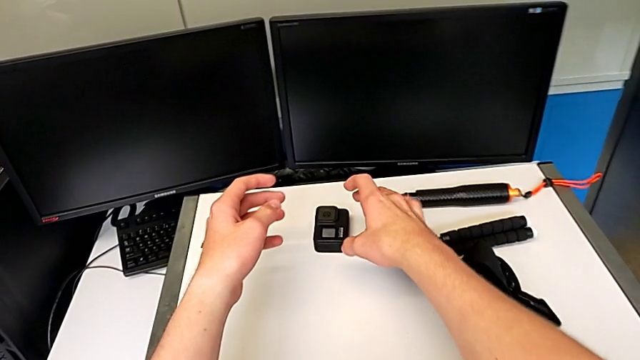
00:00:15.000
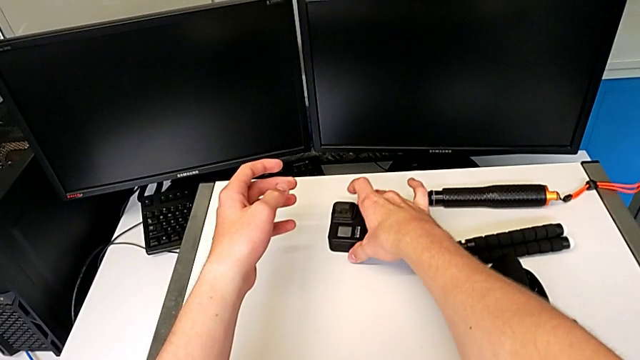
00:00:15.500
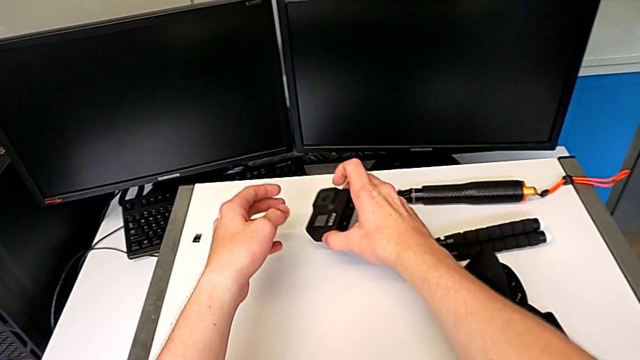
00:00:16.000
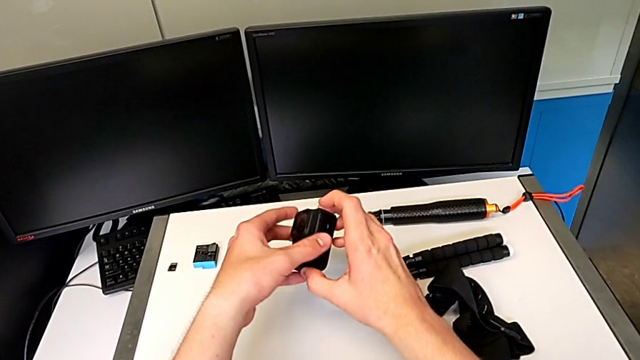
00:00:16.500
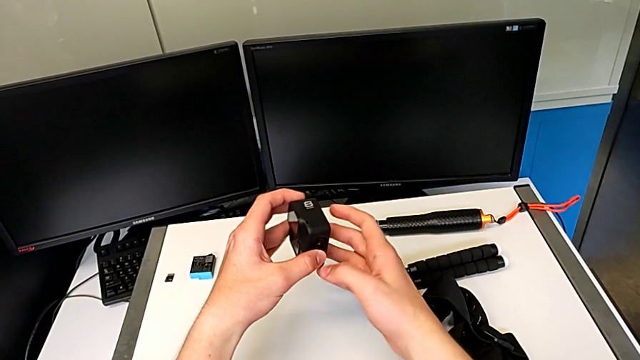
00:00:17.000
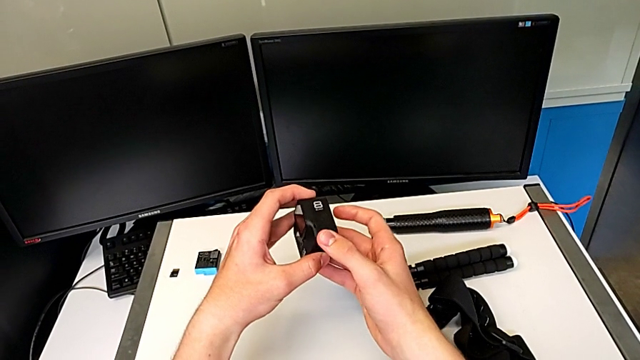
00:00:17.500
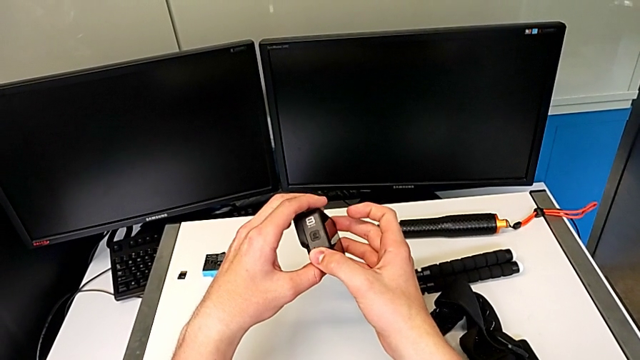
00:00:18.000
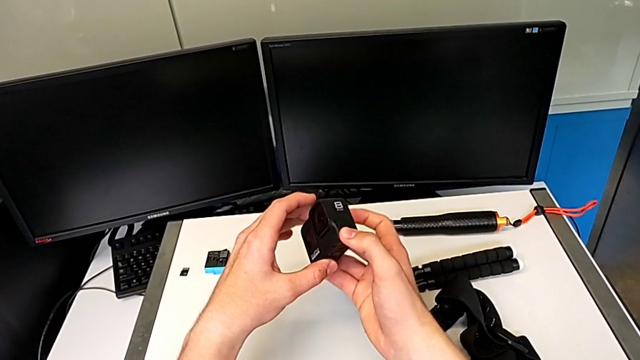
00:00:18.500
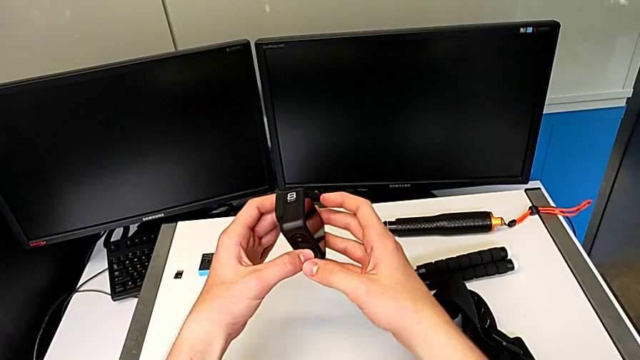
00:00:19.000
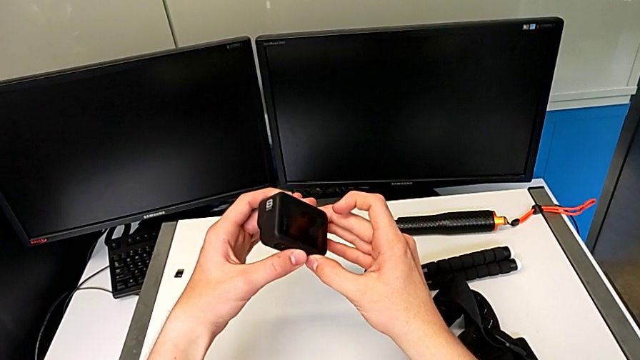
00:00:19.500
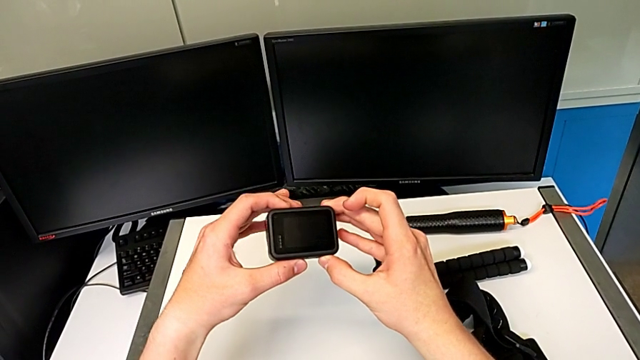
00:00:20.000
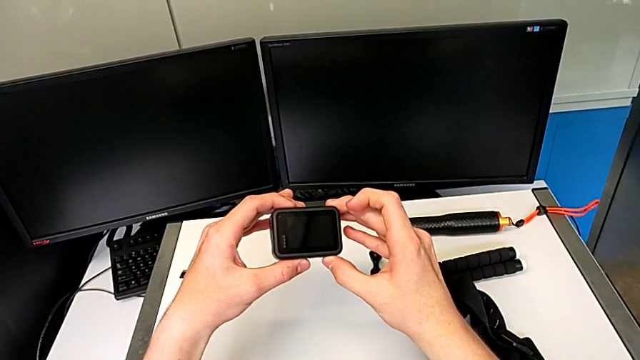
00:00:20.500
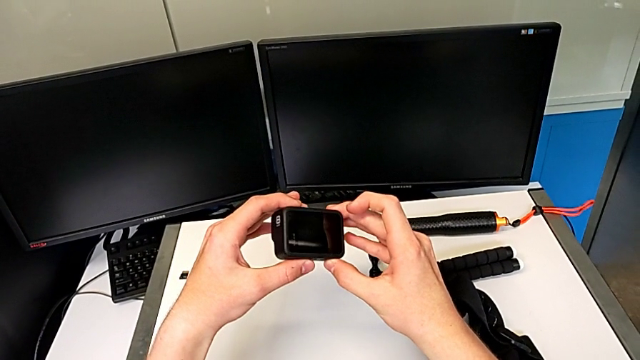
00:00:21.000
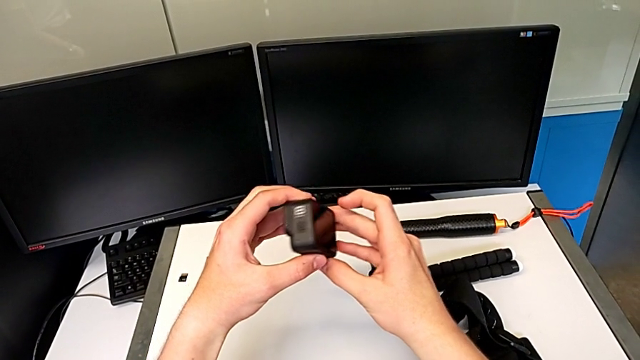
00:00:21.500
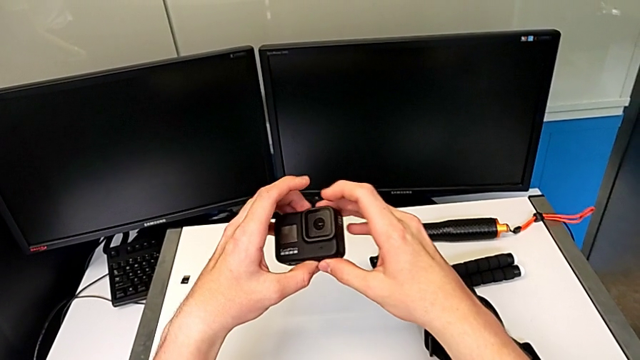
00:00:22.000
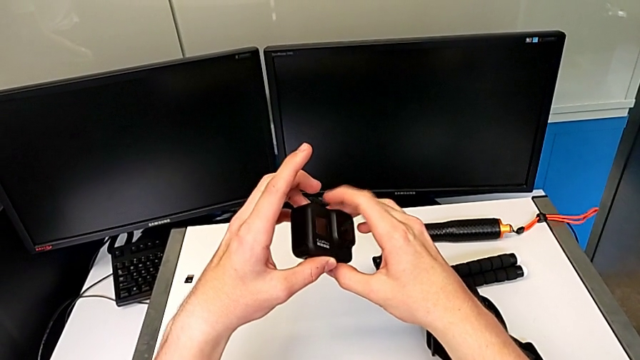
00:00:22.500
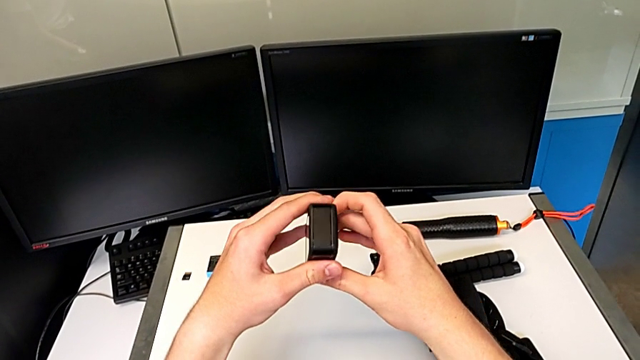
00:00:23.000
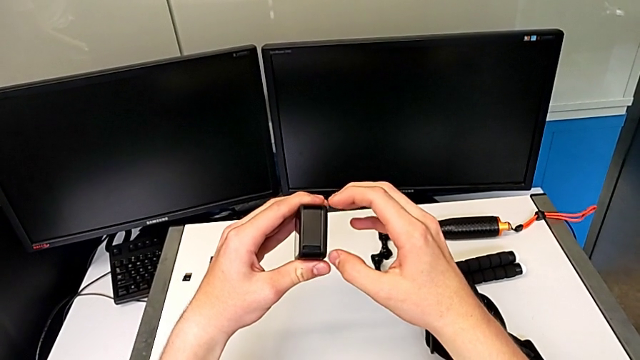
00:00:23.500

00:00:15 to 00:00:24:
The camera wearer is changing the battery for the GoPro. They grab the black GoPro and inspect it.

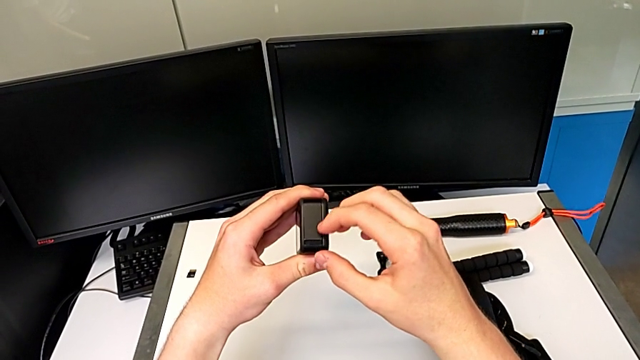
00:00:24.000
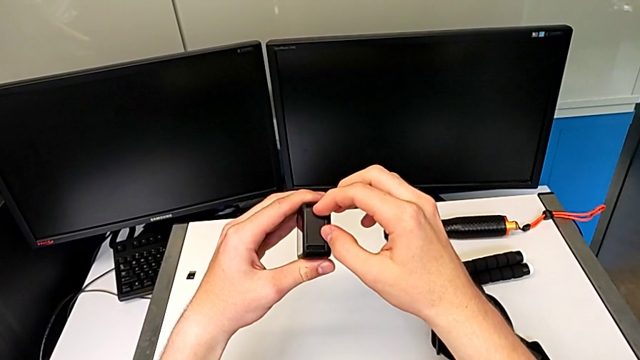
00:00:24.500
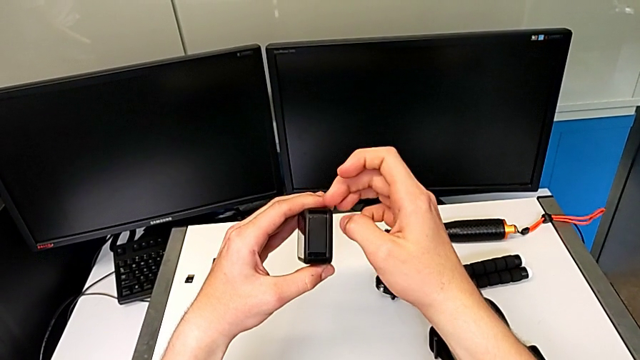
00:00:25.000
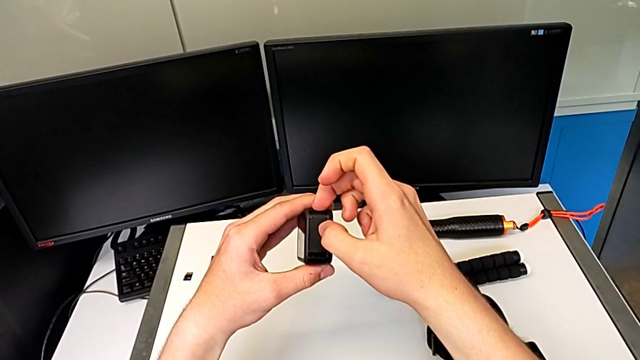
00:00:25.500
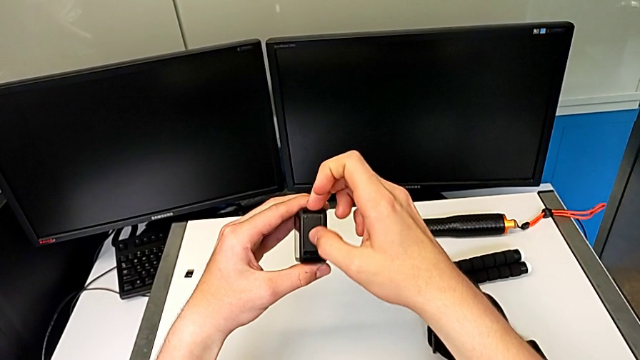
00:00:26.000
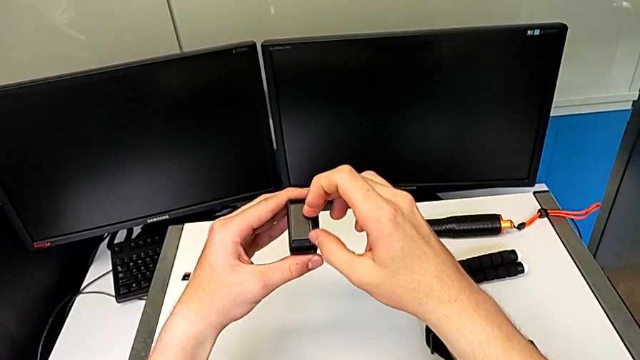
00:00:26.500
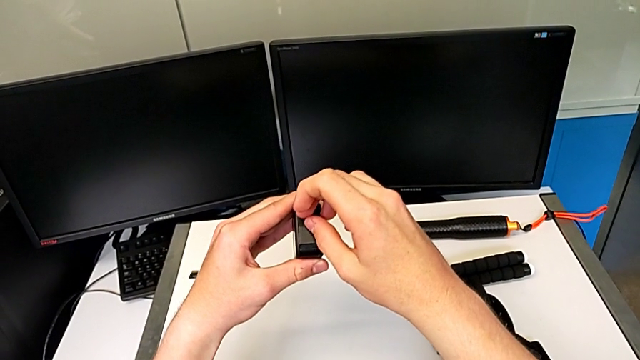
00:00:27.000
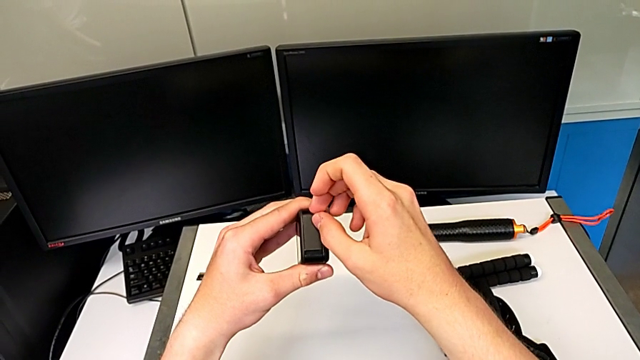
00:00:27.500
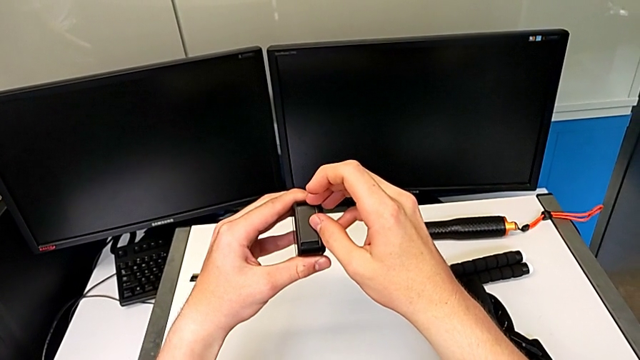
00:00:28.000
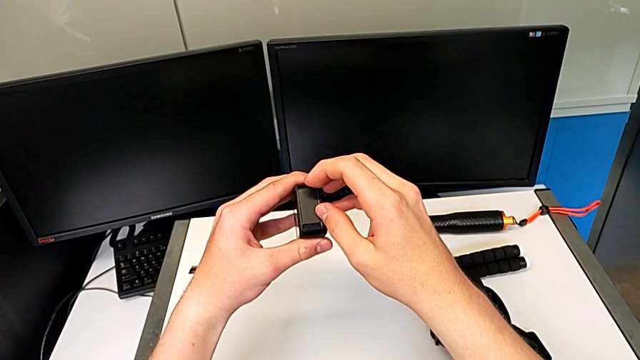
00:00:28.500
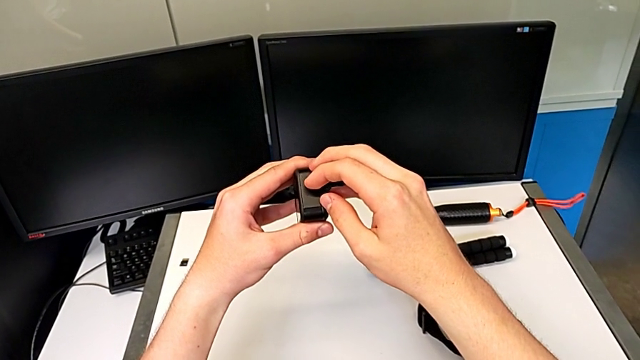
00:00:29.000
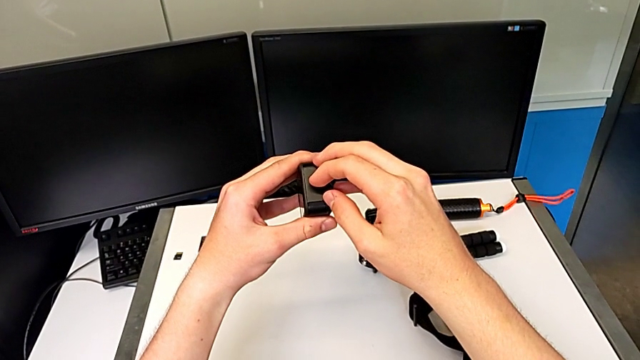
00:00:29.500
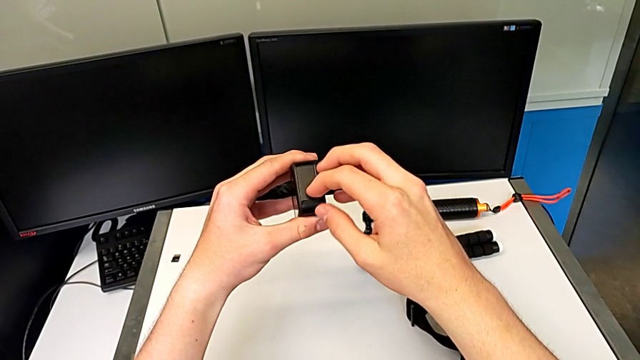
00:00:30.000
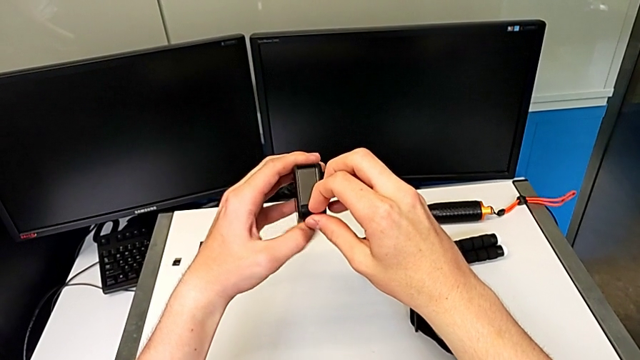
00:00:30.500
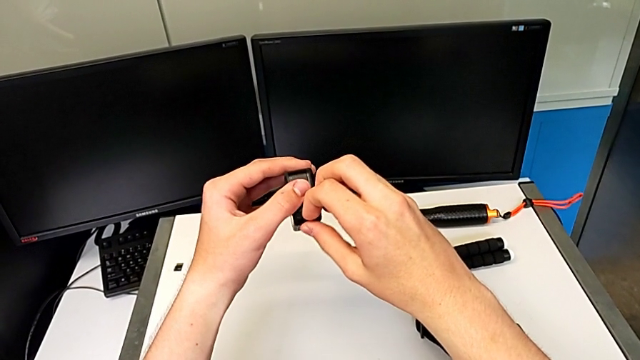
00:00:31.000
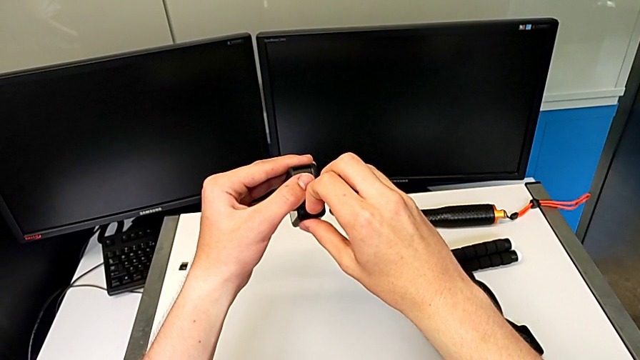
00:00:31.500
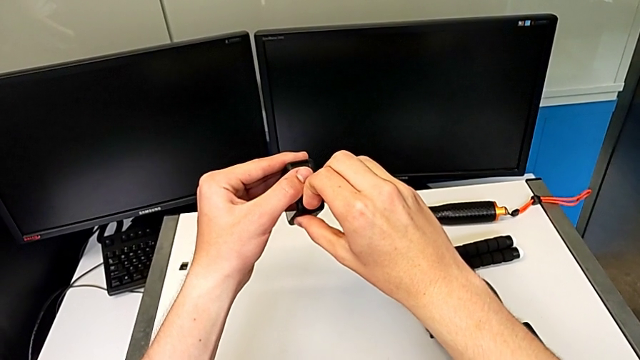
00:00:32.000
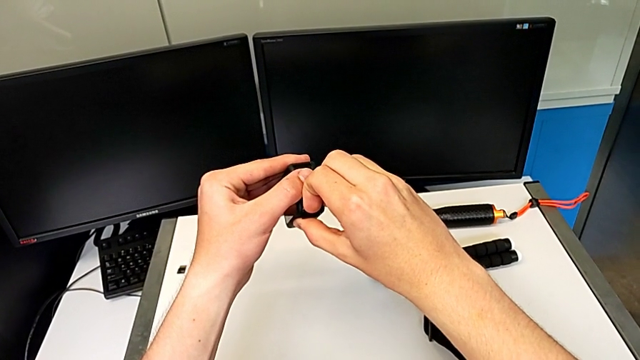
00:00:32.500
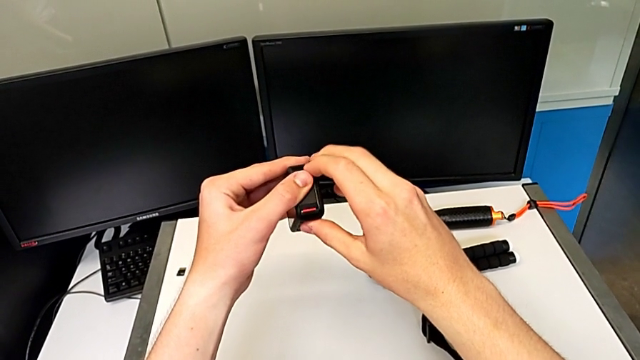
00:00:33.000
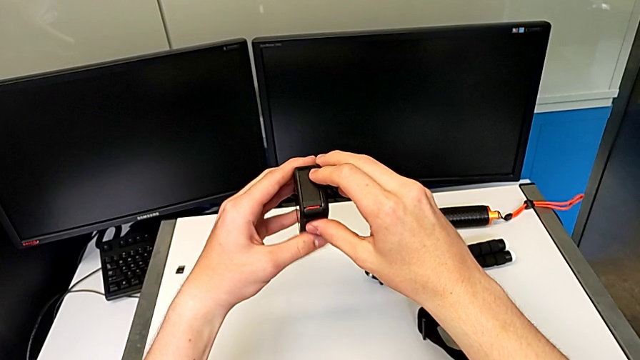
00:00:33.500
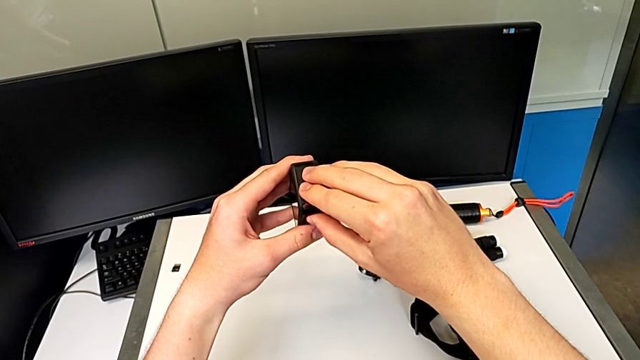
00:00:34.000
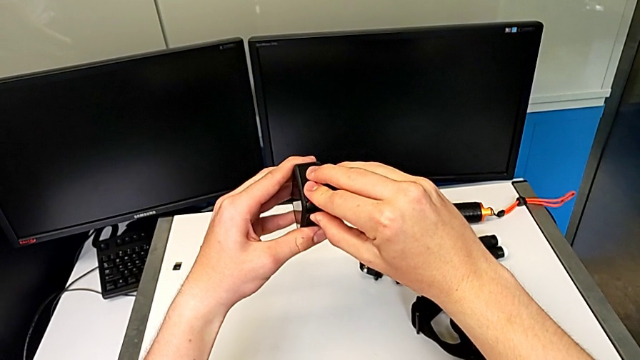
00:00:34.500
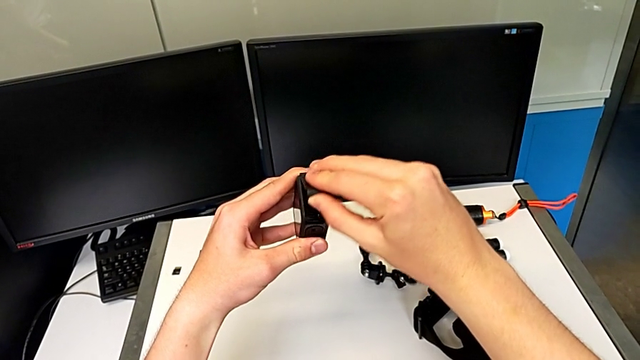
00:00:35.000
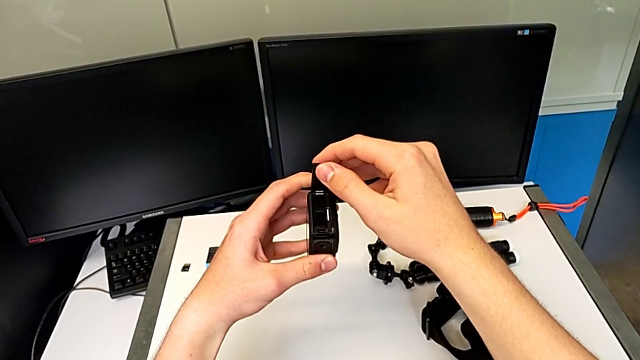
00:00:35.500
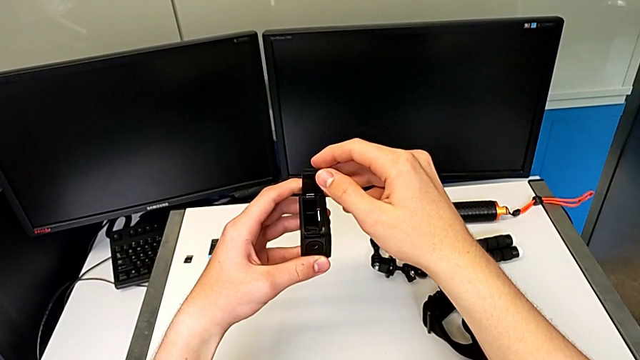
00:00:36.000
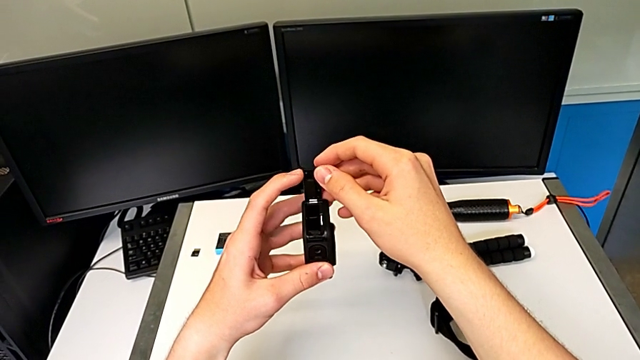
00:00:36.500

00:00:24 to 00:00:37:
The camera wearer is changing the battery for the GoPro. They open the first battery door.
